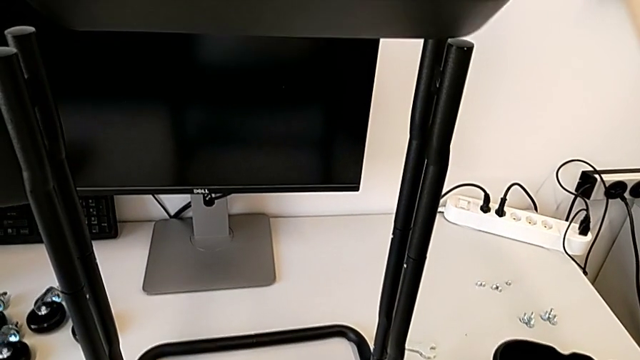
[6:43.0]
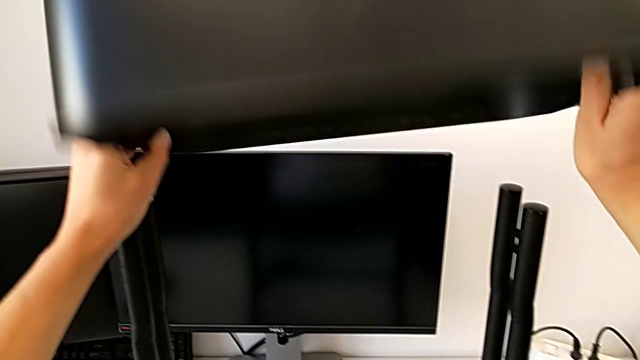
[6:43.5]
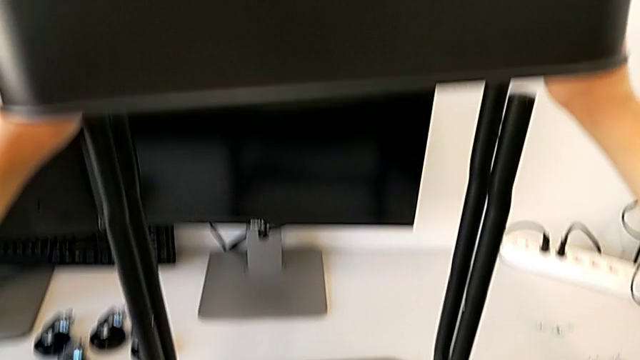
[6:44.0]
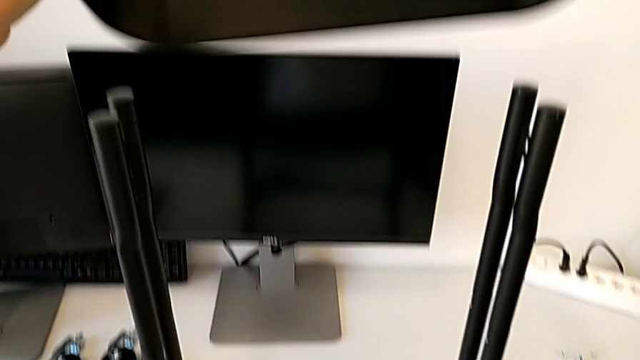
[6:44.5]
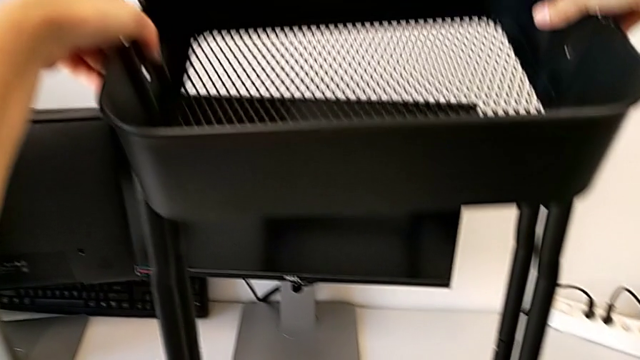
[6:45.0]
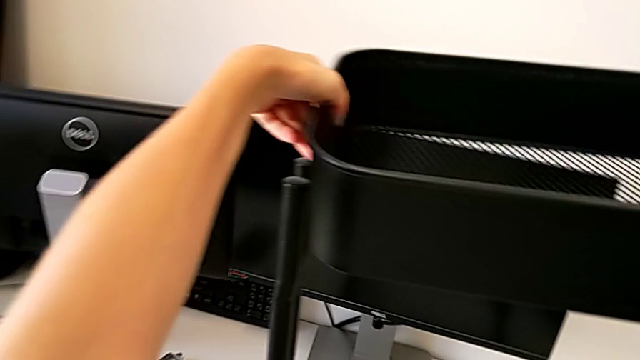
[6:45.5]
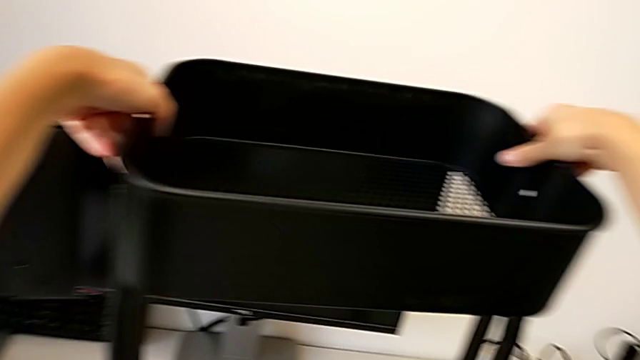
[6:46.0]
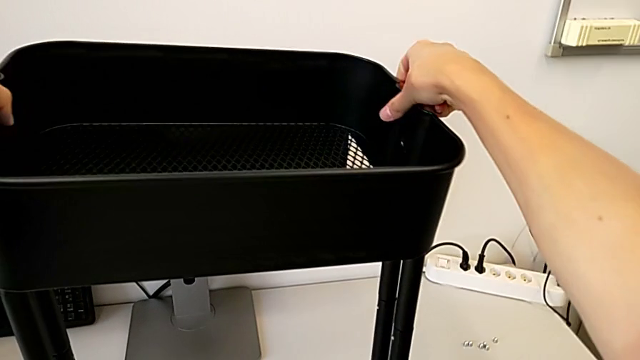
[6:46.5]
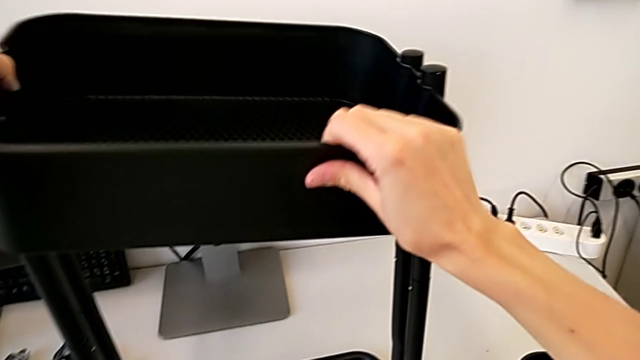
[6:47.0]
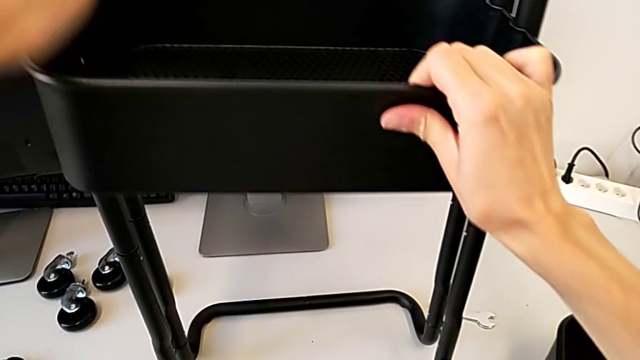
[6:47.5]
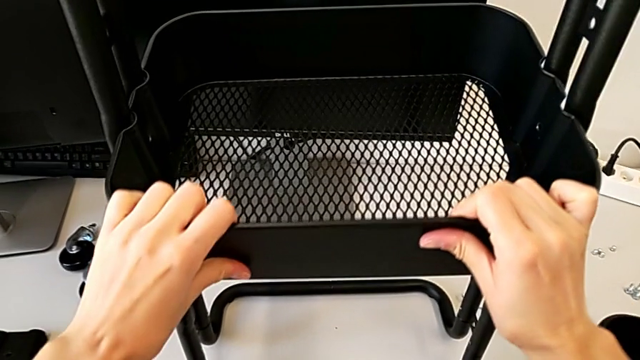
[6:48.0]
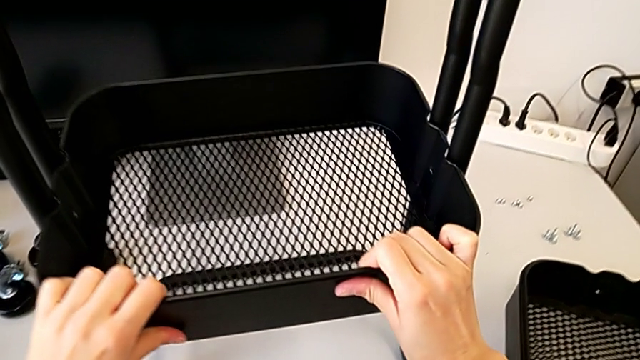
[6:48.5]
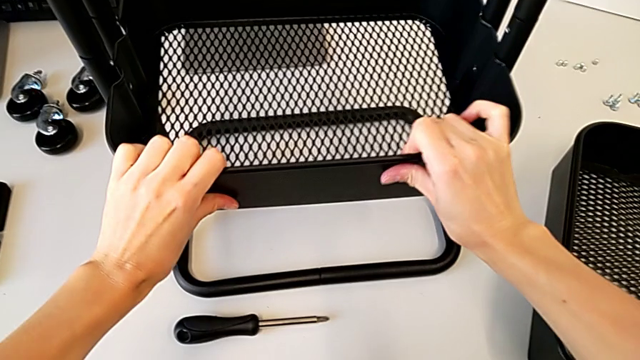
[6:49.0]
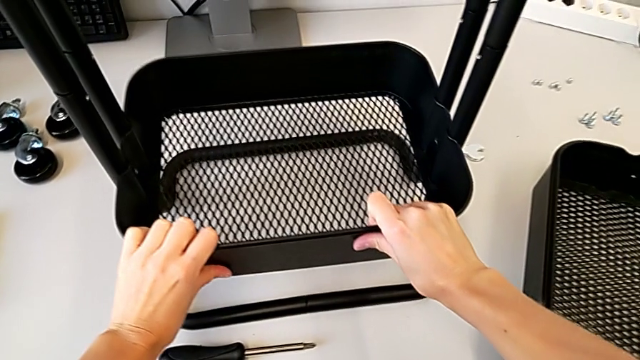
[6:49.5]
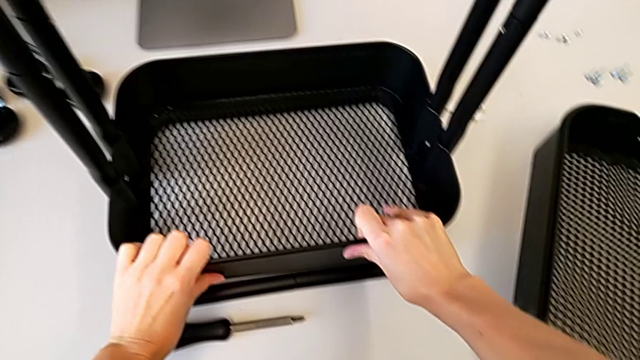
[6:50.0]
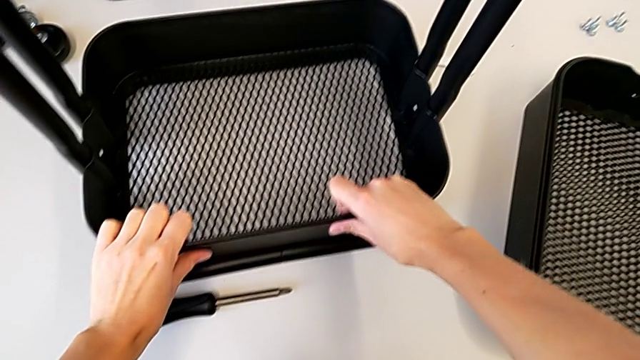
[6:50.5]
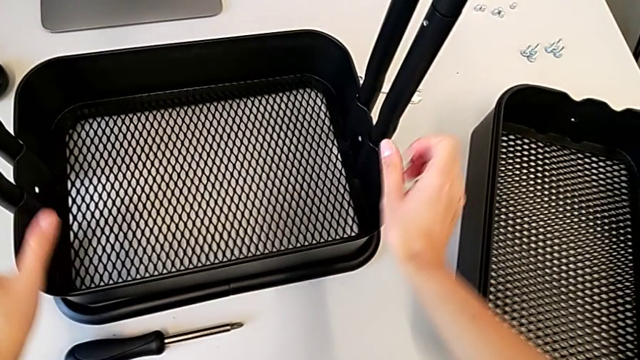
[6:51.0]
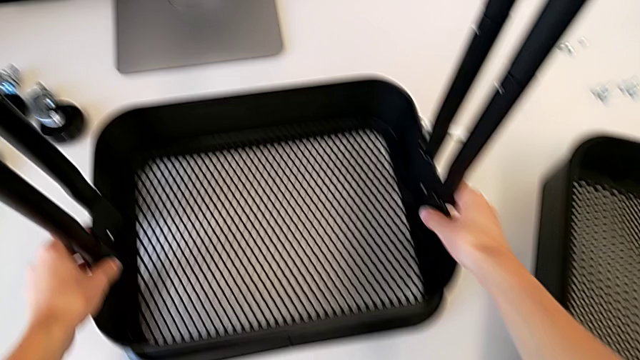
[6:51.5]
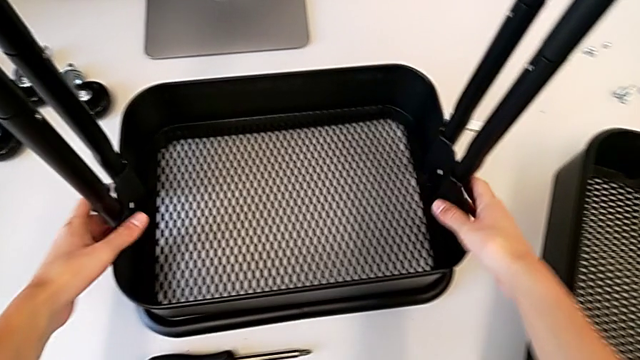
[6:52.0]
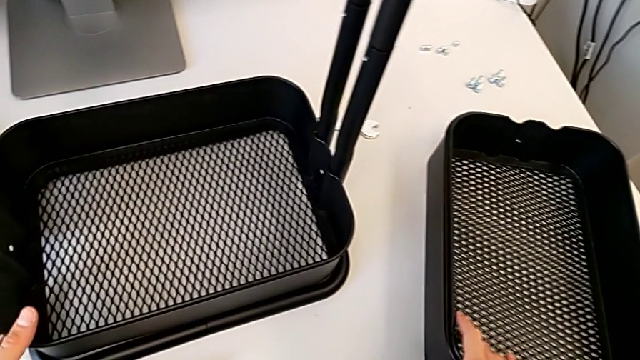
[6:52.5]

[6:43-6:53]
The camera wearer is assembling the first tray. They insert the grid tray and align the bottom grid tray.

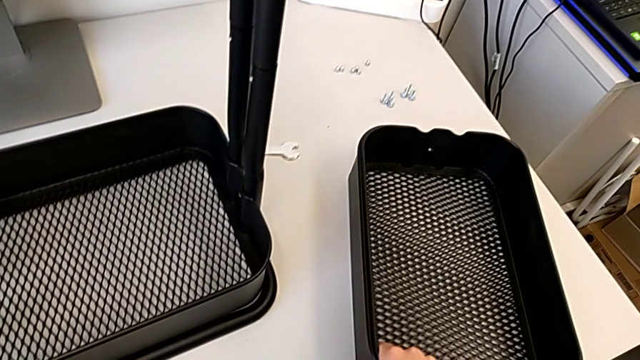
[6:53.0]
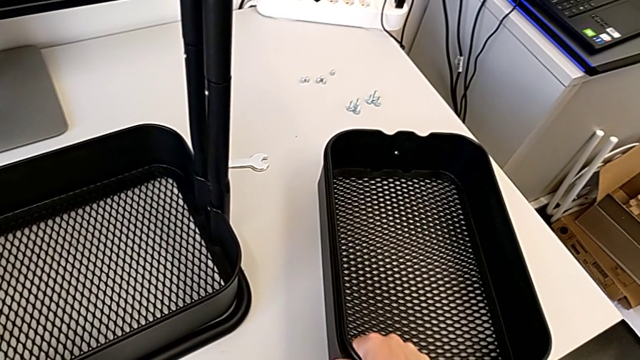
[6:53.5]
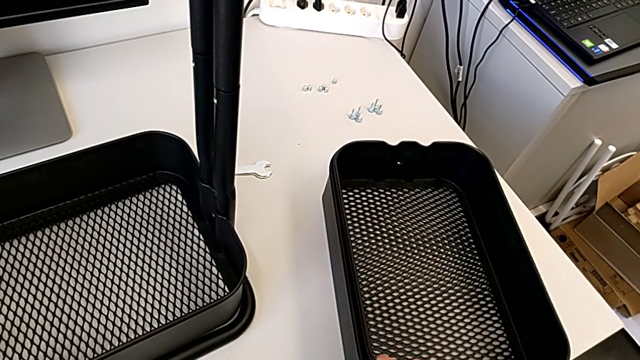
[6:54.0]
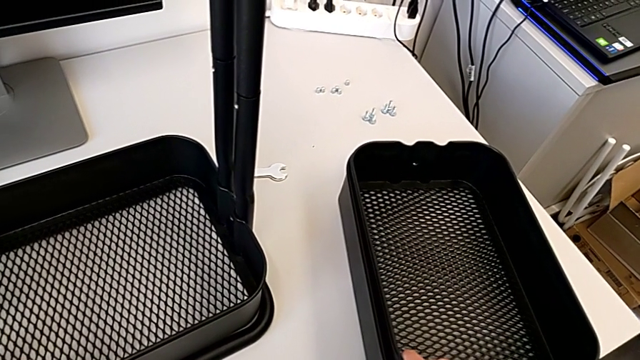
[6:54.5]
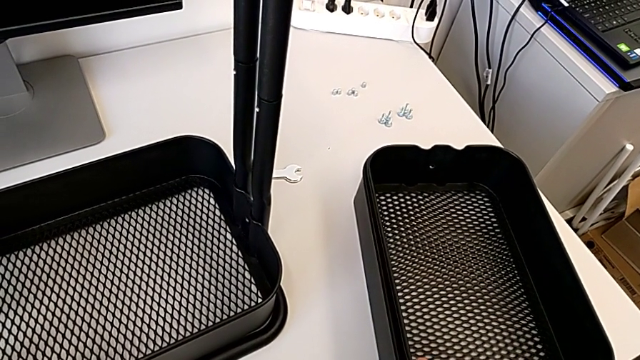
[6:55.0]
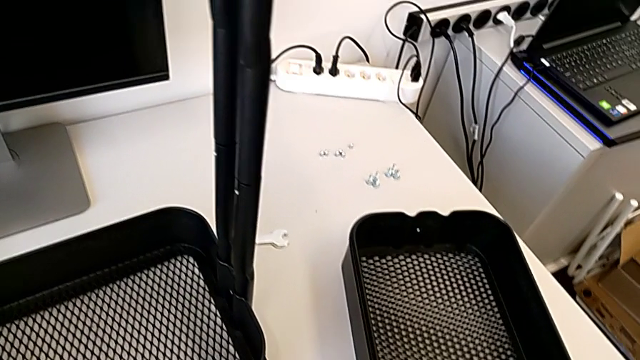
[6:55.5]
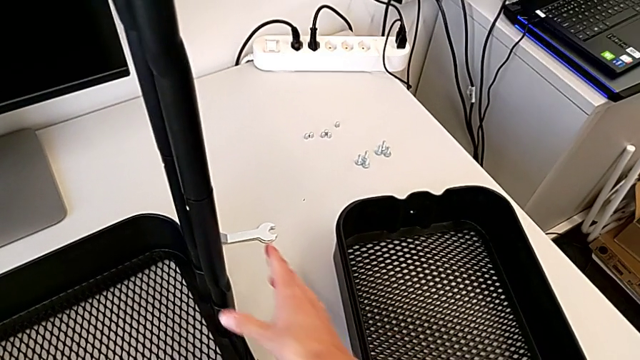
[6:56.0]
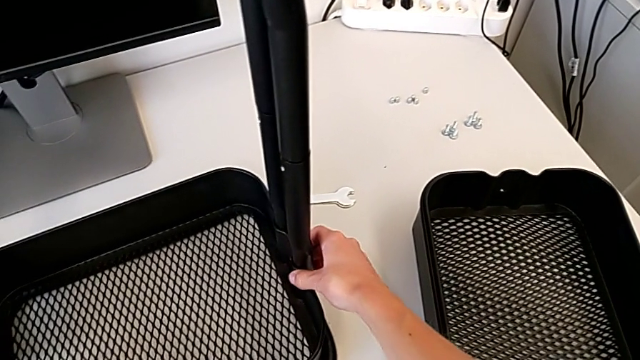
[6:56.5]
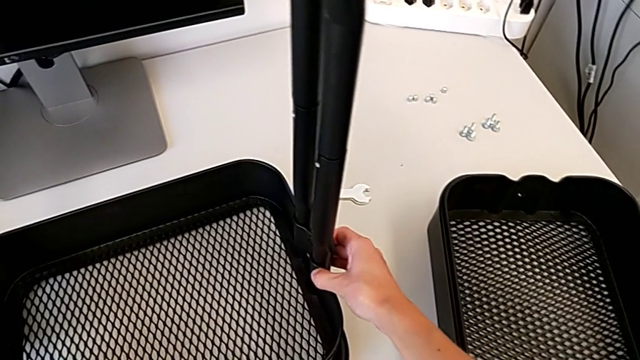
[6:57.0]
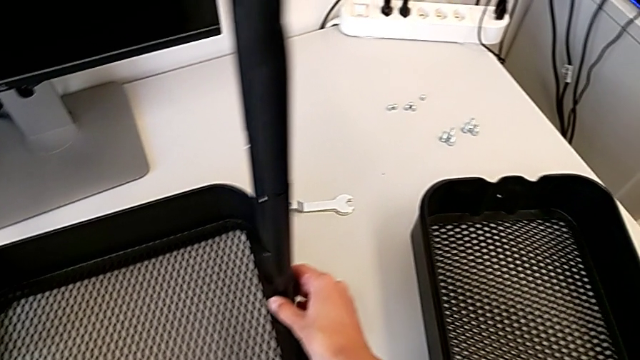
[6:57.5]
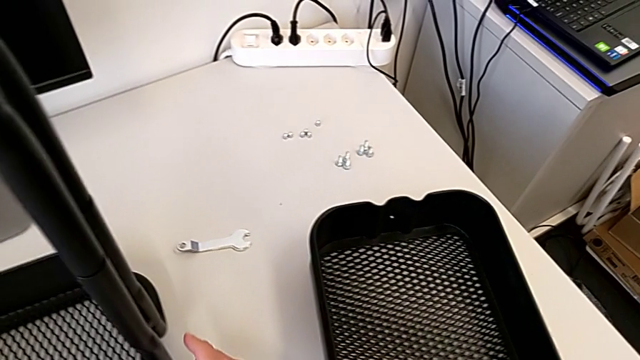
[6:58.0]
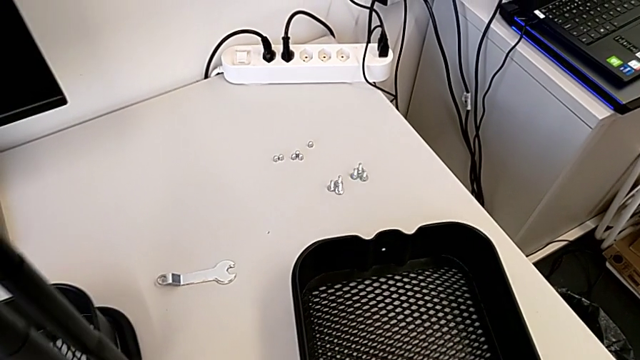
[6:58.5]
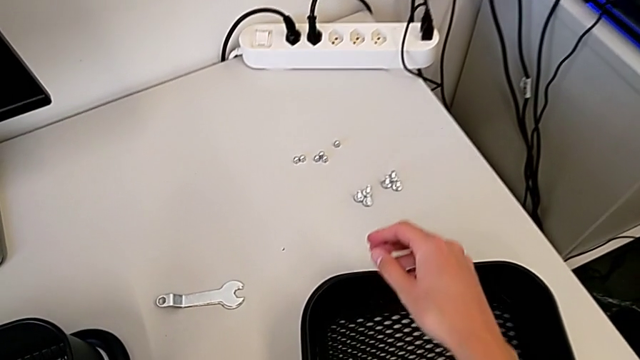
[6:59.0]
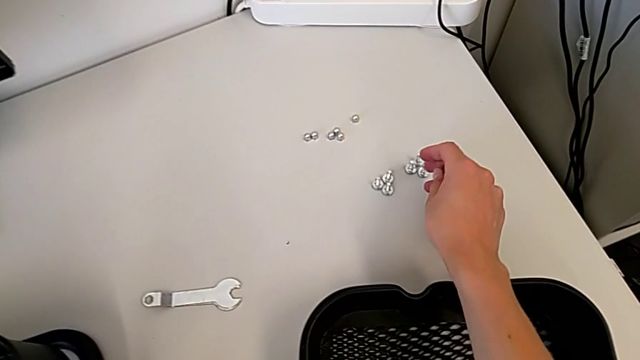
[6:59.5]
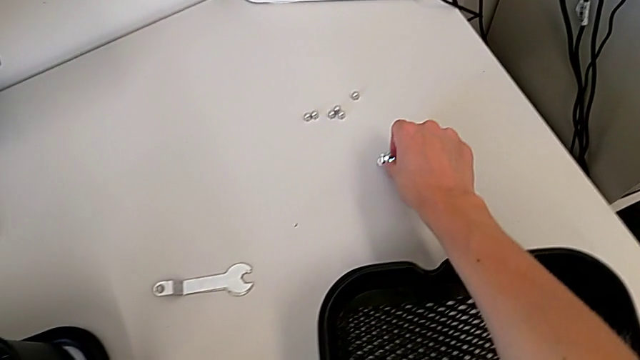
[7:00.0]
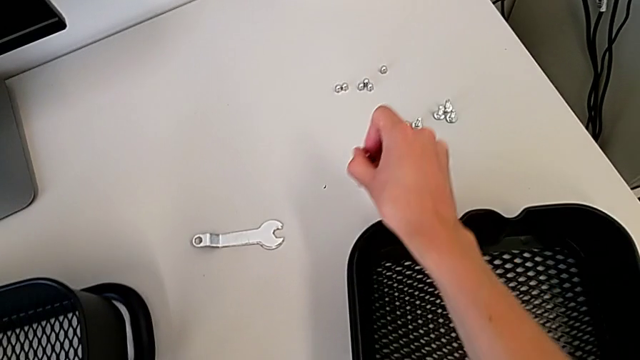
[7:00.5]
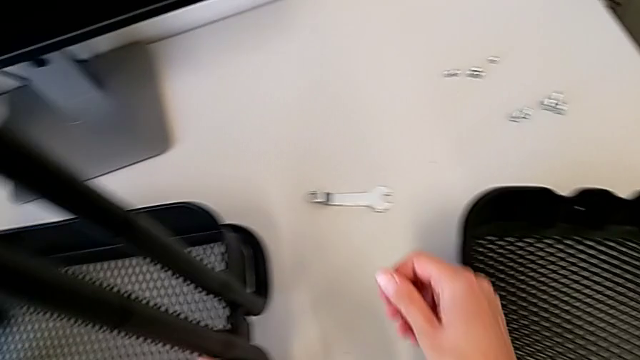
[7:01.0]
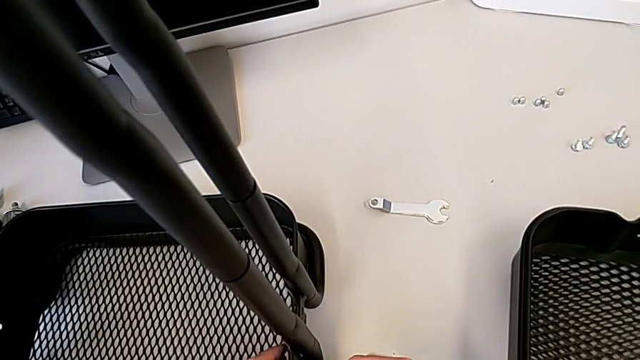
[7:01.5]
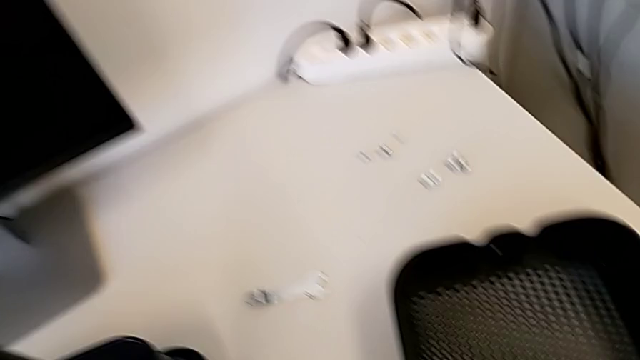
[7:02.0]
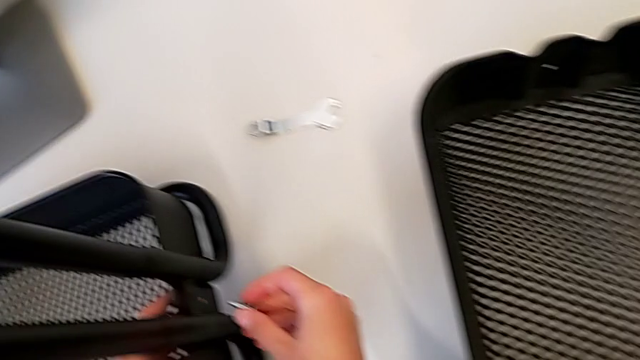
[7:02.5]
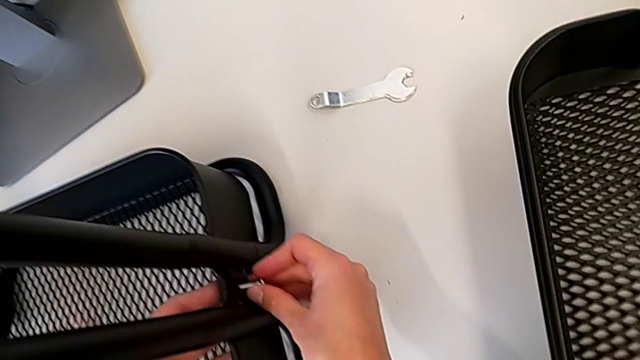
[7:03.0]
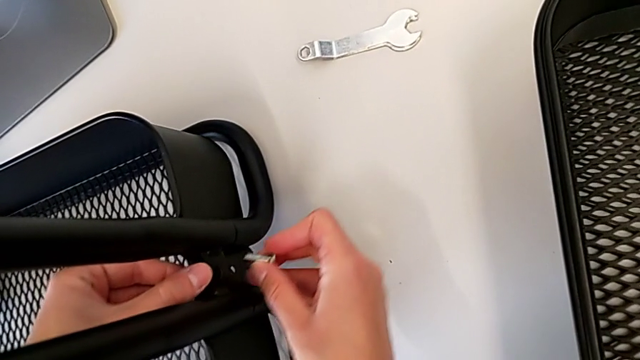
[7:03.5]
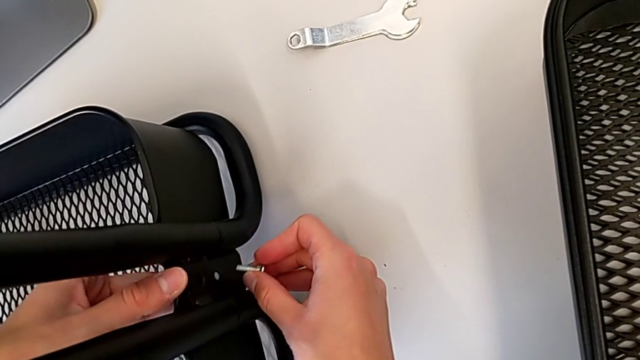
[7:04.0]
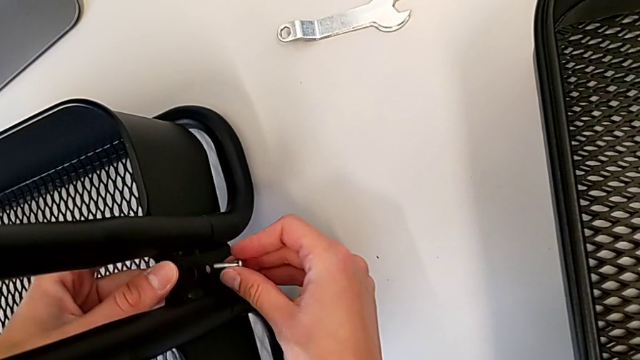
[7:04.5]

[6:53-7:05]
The camera wearer is assembling the first tray. They wrongly hold the grid tray, grab the hexagon cap nut and wrongly insert it.
